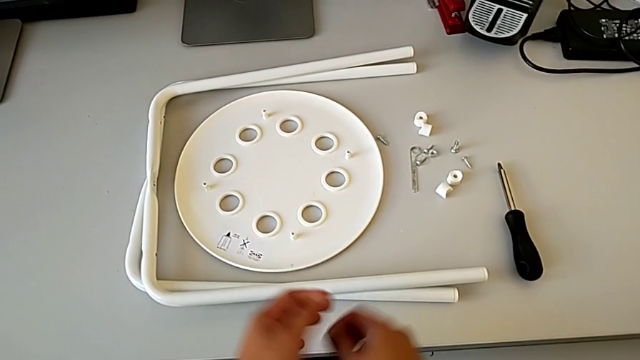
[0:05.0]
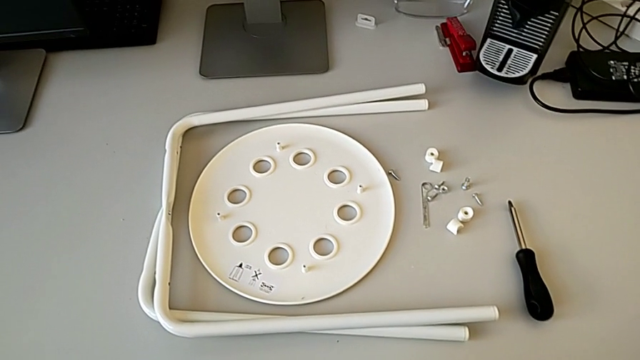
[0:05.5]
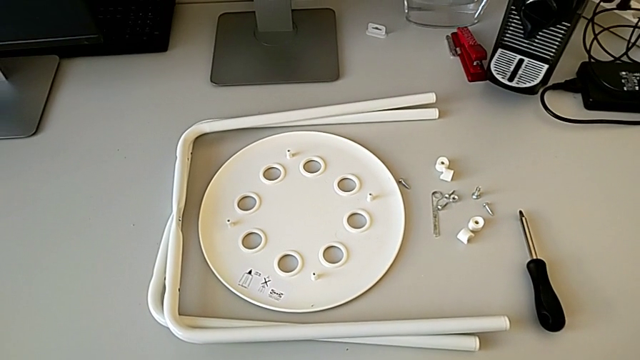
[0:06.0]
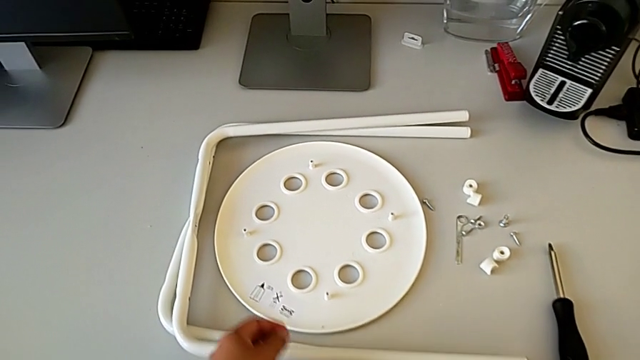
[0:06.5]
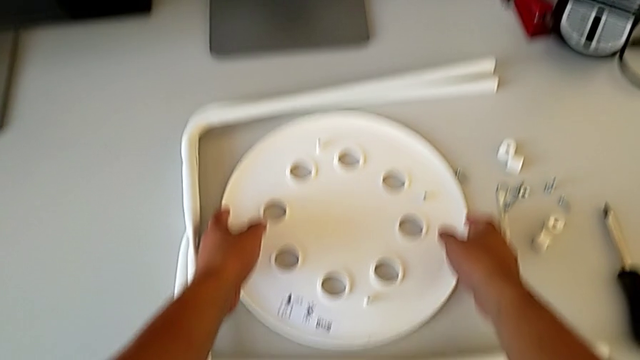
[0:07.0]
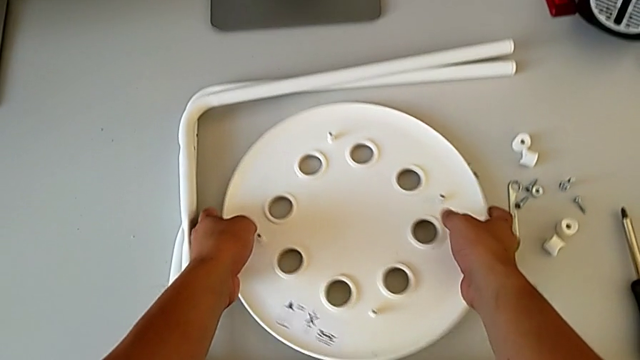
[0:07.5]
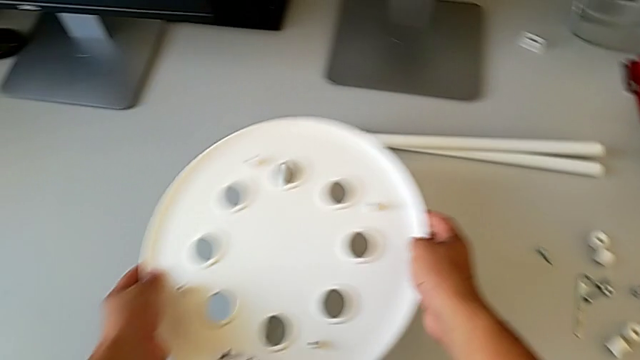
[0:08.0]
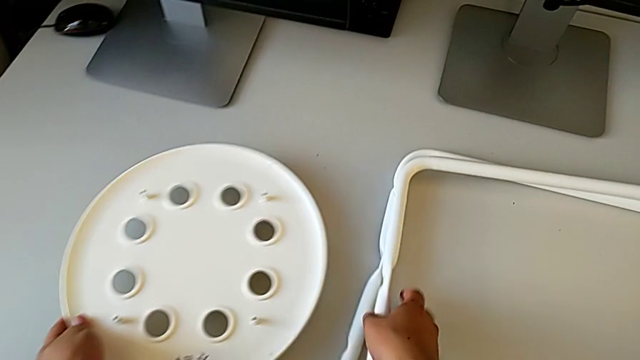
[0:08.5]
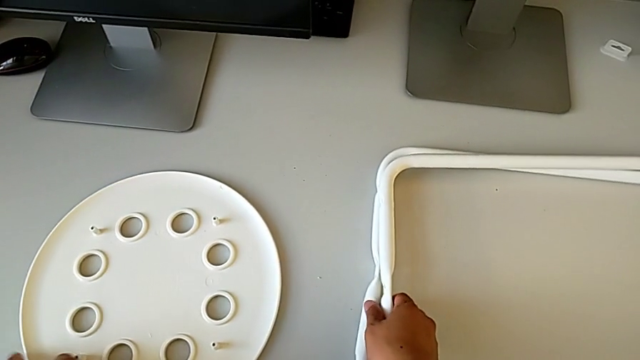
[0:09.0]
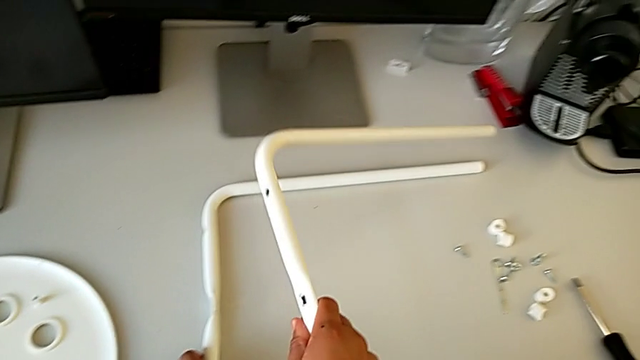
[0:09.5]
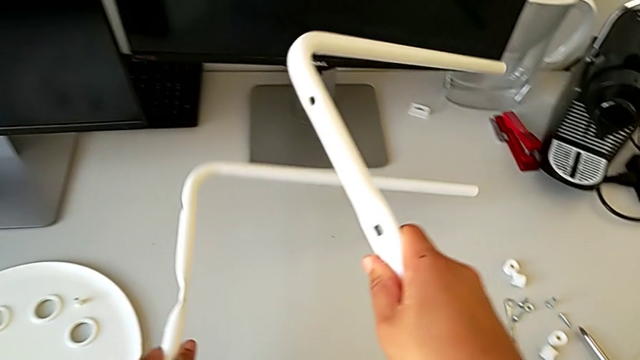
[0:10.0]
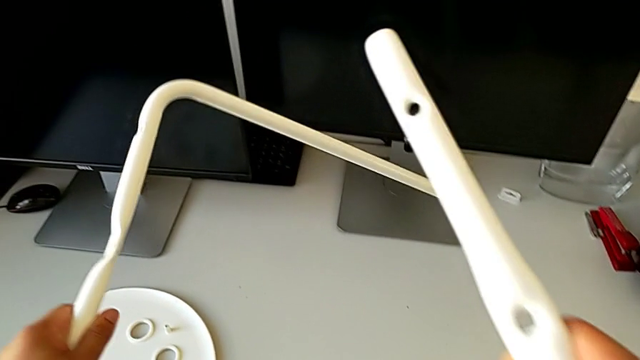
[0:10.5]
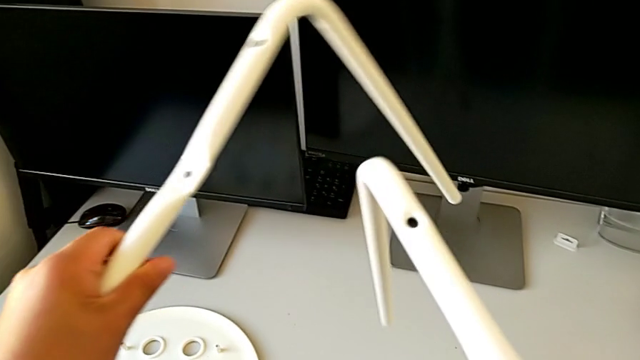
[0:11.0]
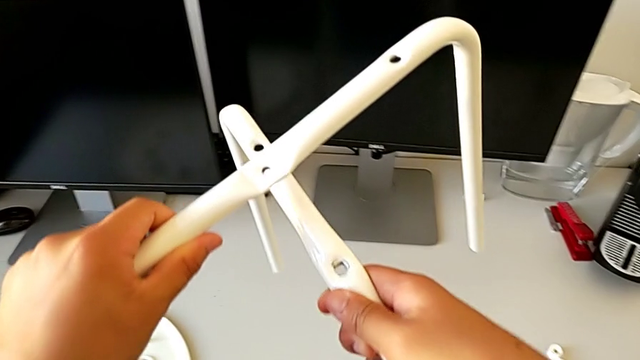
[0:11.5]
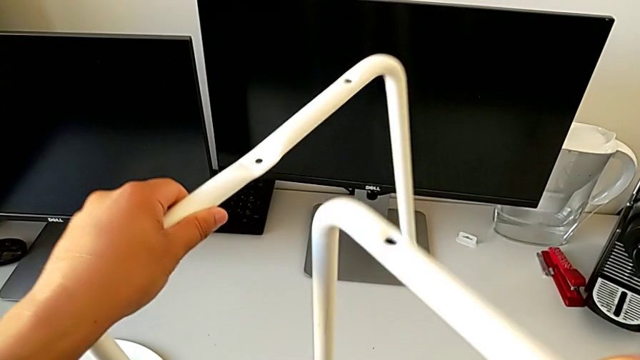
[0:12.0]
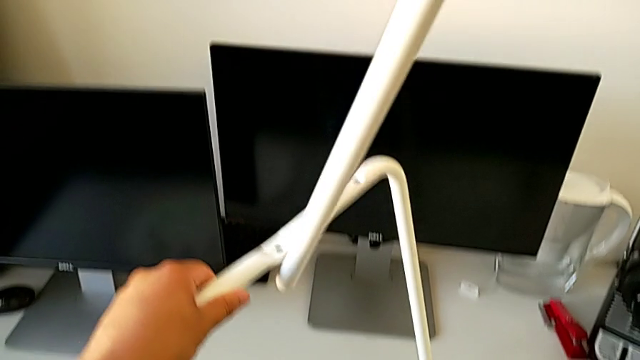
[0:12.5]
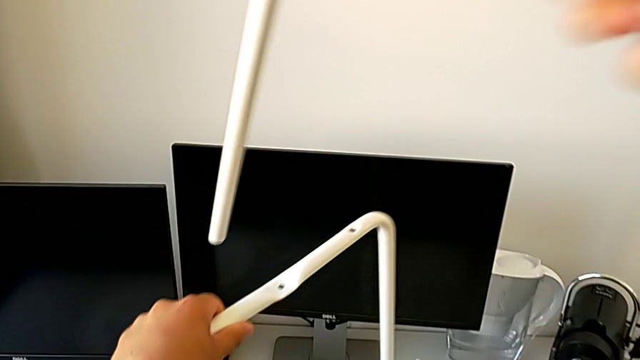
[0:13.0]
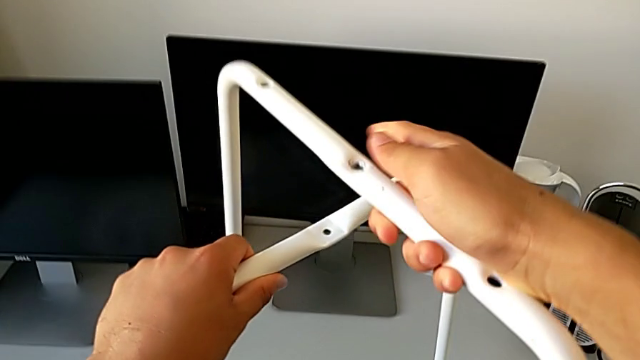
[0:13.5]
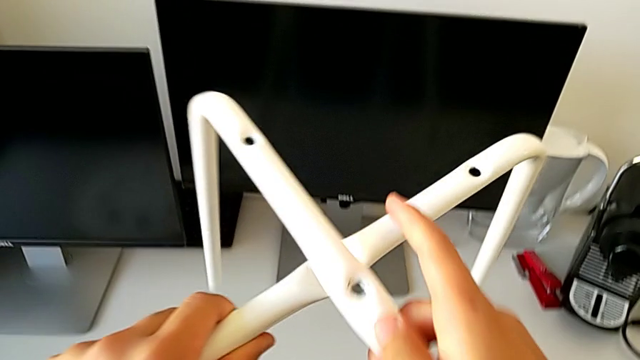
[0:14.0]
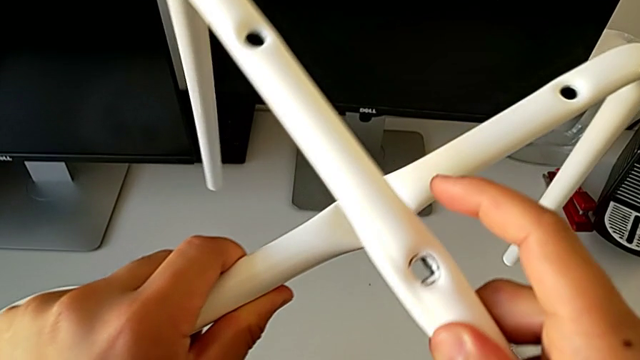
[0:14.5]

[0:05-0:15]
The camera wearer is assembling the legs. They approach the seat, grab it and place it with the left hand. They grab the leg with the right hand, grab the leg with the left hand, lift the left leg, lift the leg and assemble it.

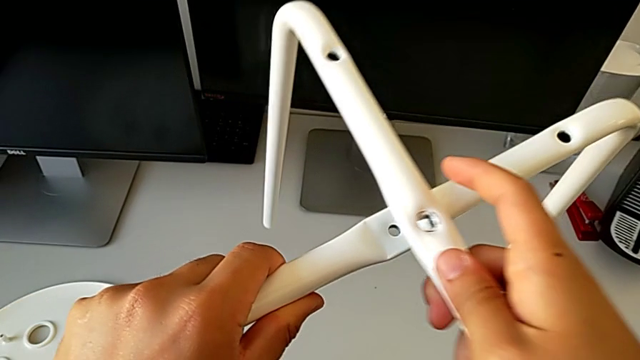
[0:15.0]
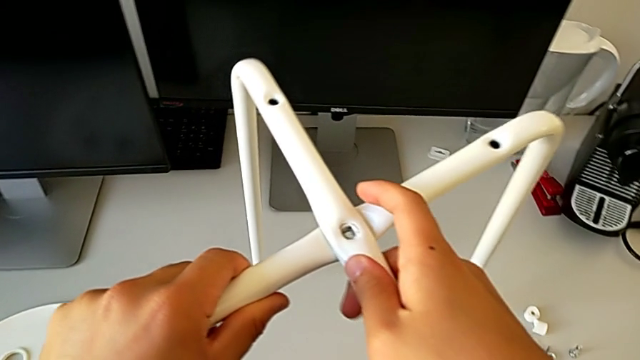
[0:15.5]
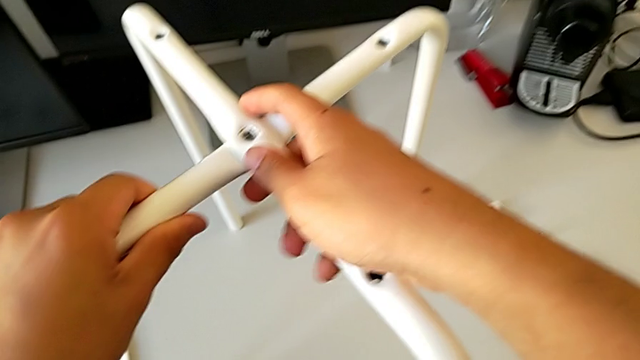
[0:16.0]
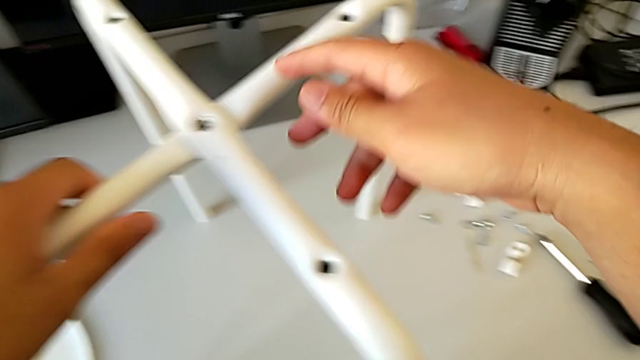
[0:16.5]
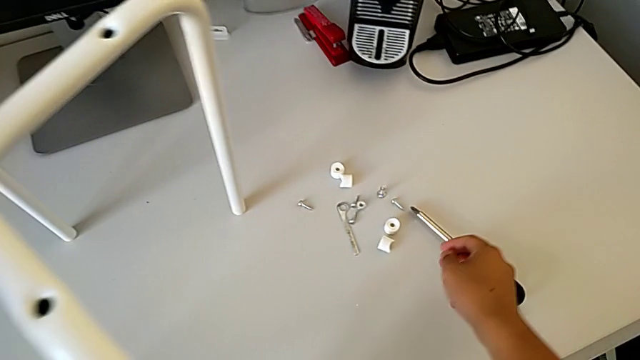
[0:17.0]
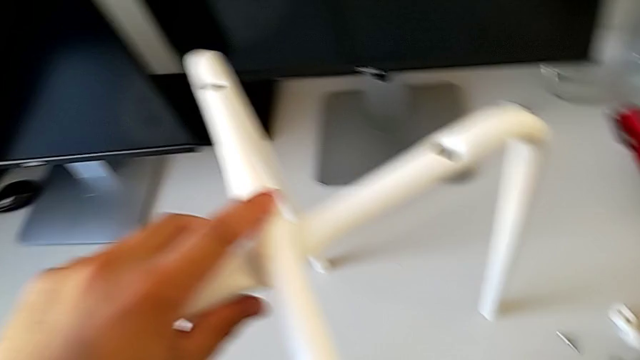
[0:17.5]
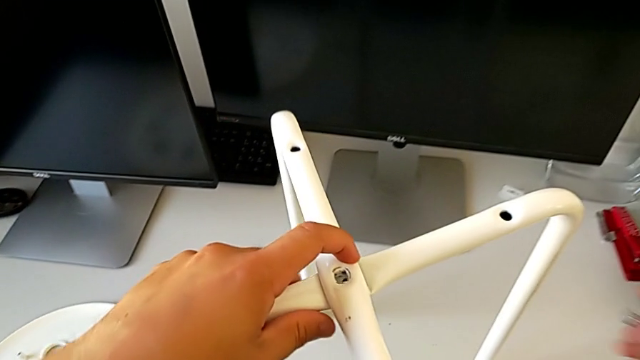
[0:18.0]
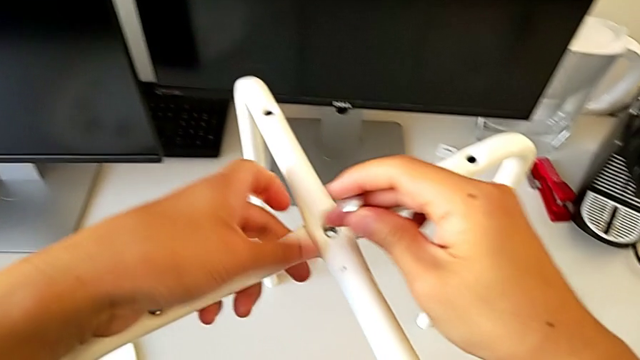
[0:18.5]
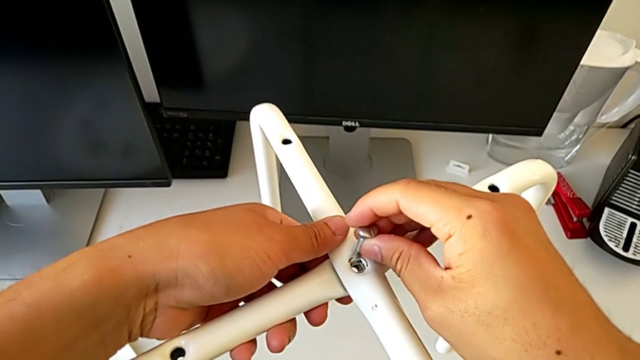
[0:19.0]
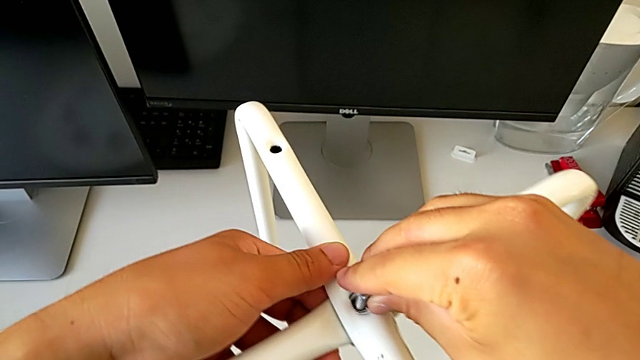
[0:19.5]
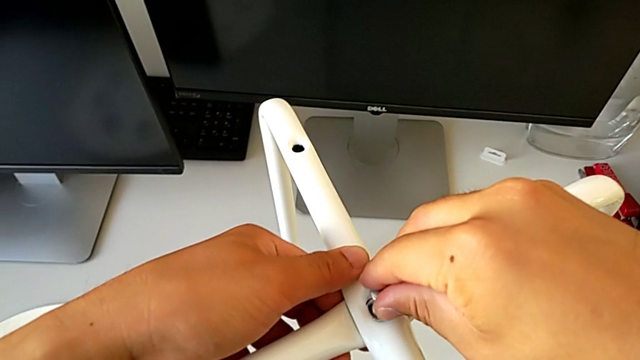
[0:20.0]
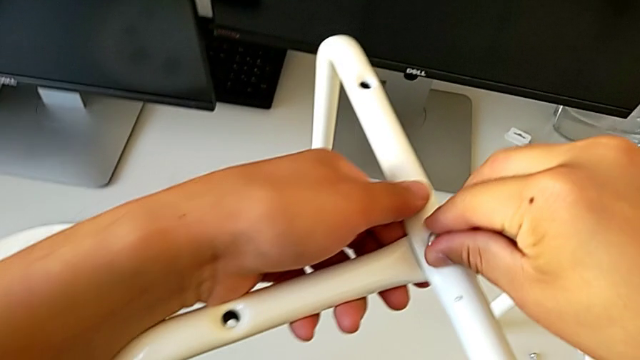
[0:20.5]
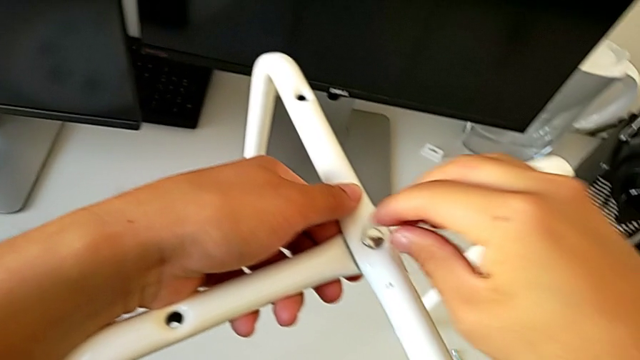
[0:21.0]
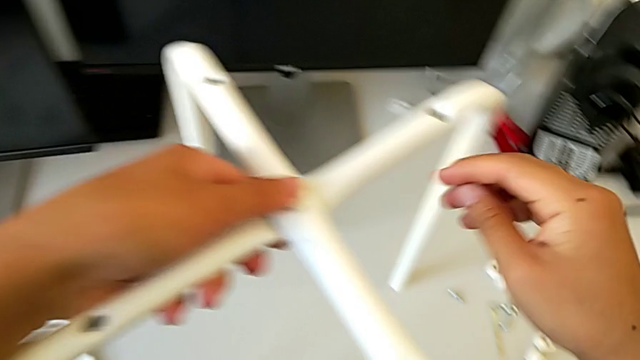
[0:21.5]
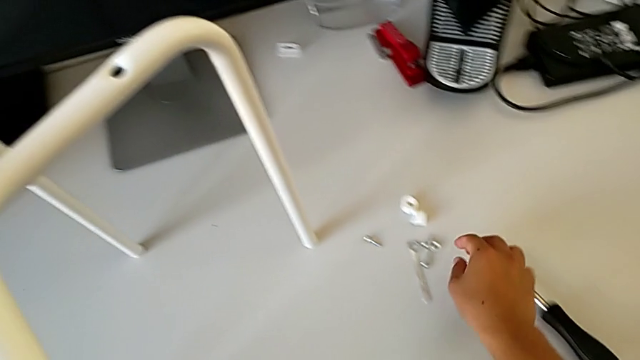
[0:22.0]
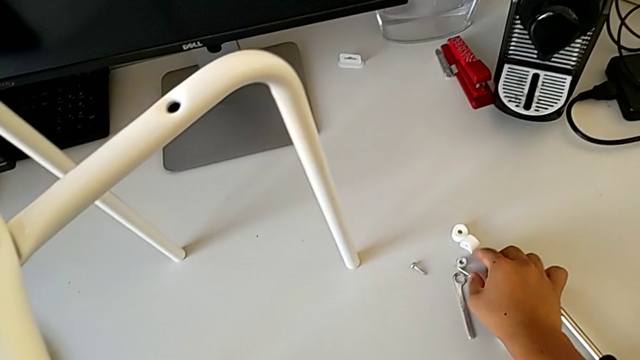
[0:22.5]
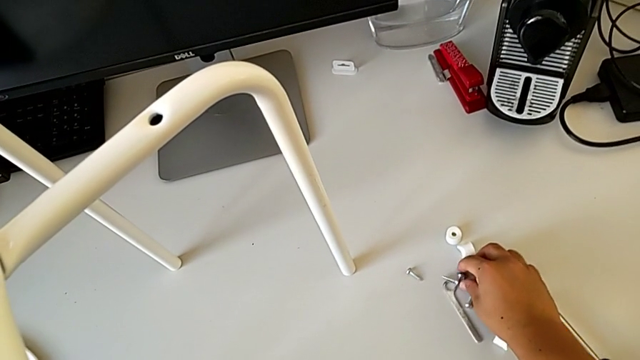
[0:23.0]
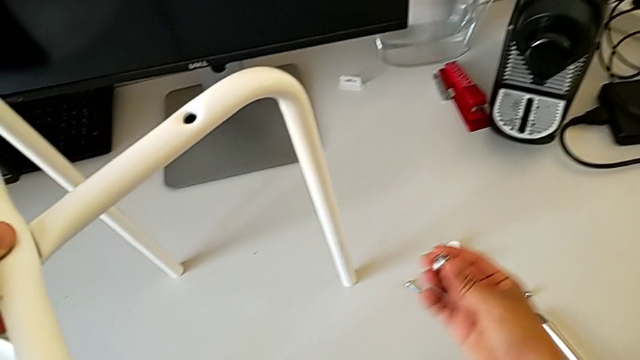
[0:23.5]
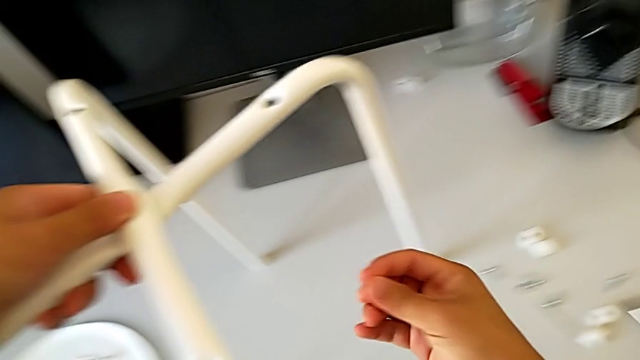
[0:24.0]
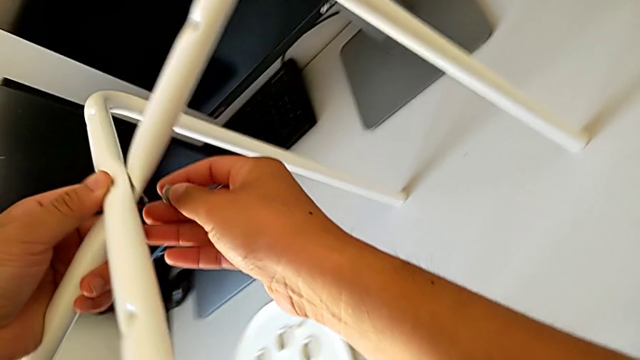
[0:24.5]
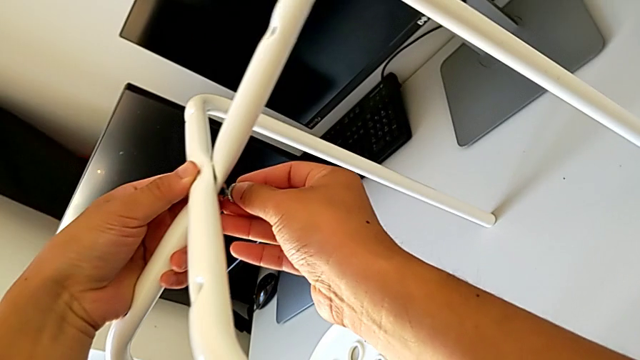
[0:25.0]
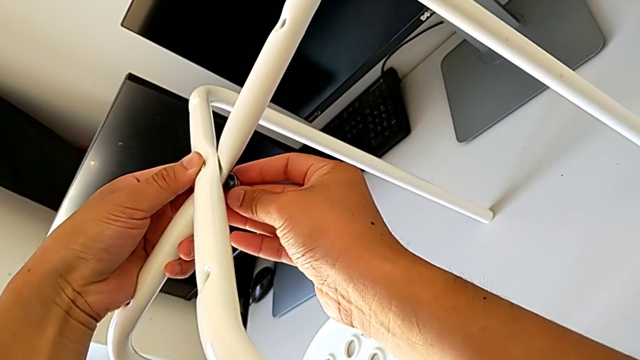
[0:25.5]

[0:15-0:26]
The camera wearer is assembling the legs. They align the leg, place it, grab the bolt, align the leg with the left hand, insert the bolt, grab the hex nut, lift it and insert it.
